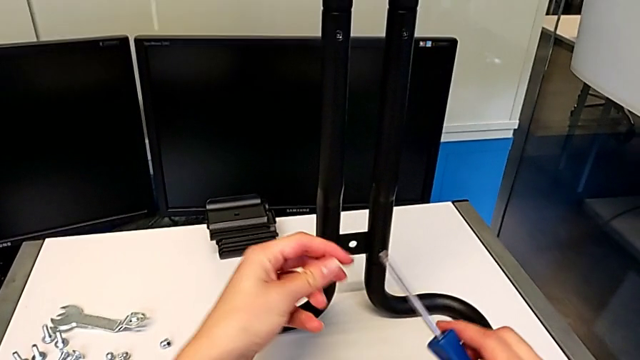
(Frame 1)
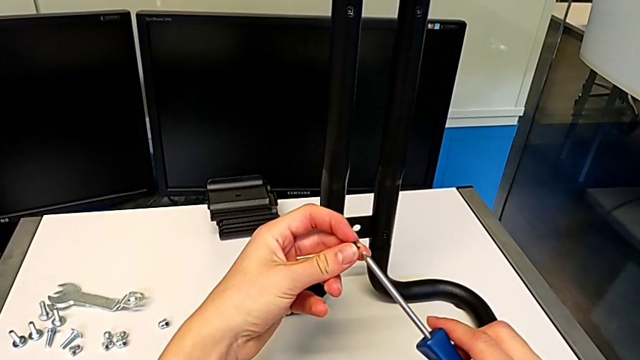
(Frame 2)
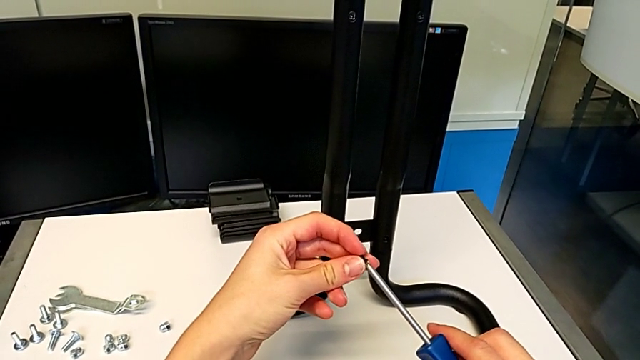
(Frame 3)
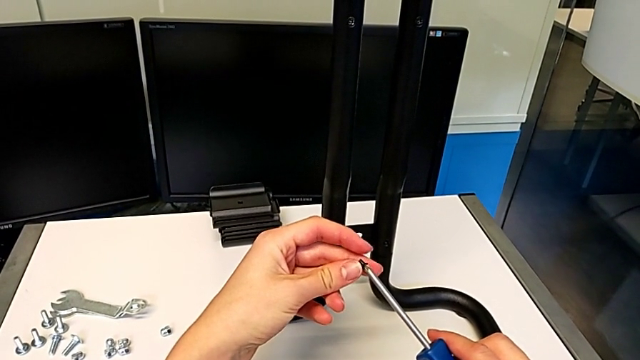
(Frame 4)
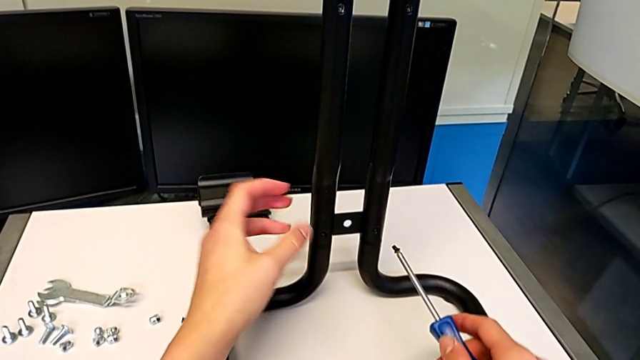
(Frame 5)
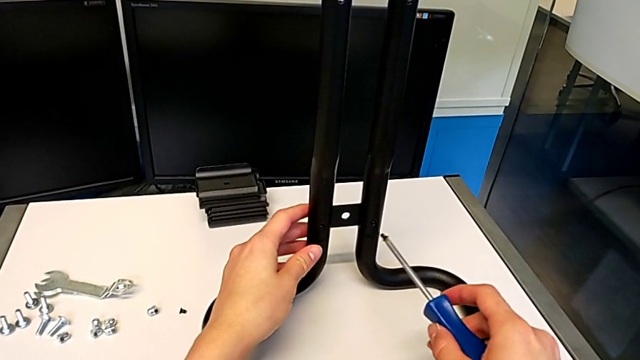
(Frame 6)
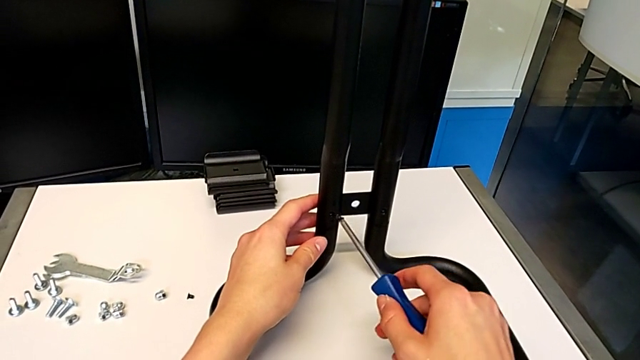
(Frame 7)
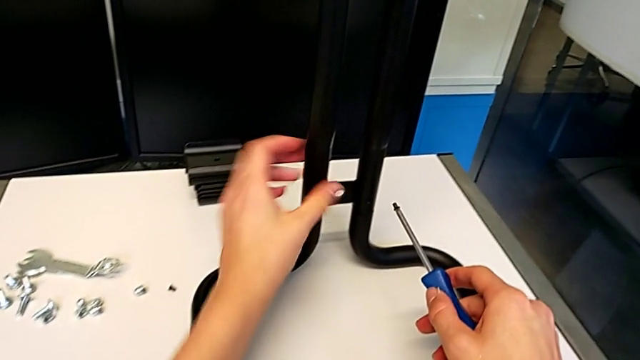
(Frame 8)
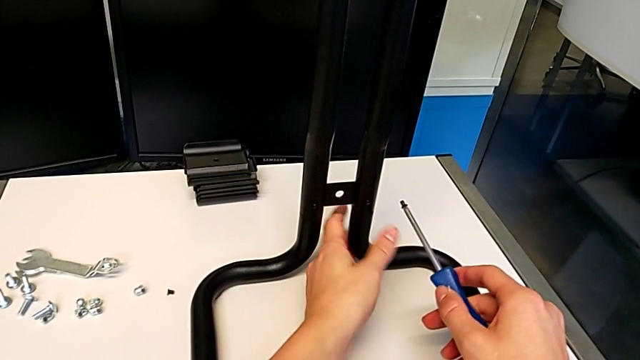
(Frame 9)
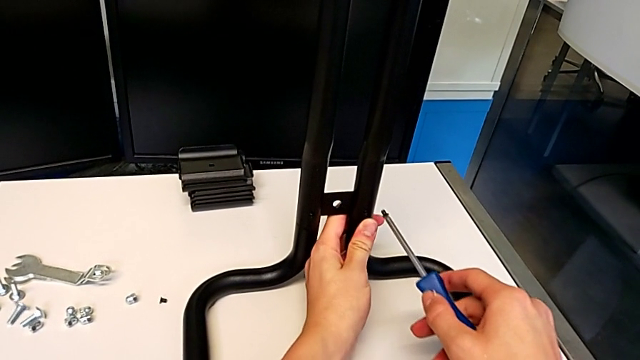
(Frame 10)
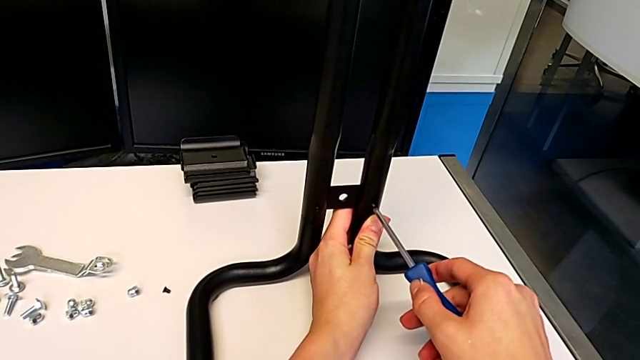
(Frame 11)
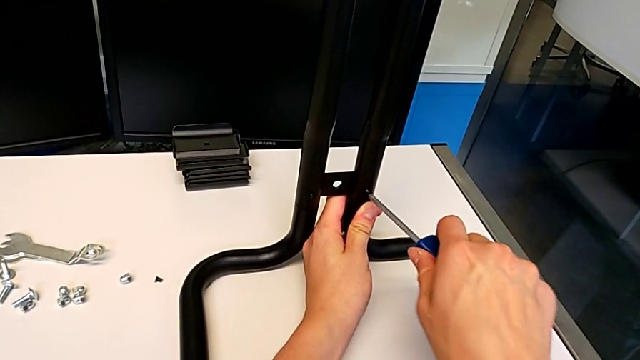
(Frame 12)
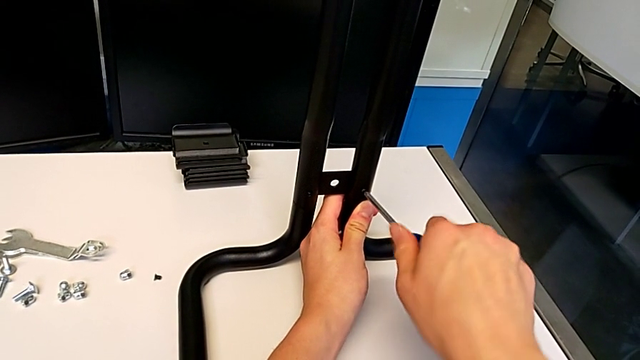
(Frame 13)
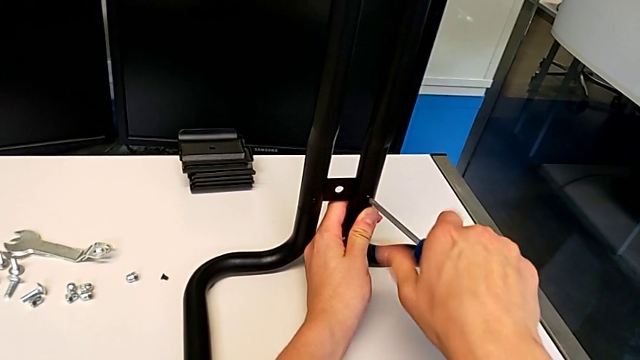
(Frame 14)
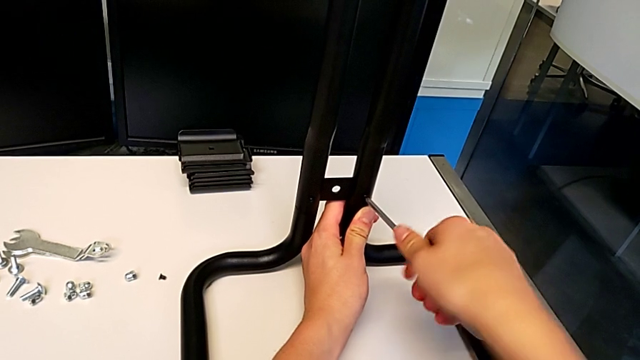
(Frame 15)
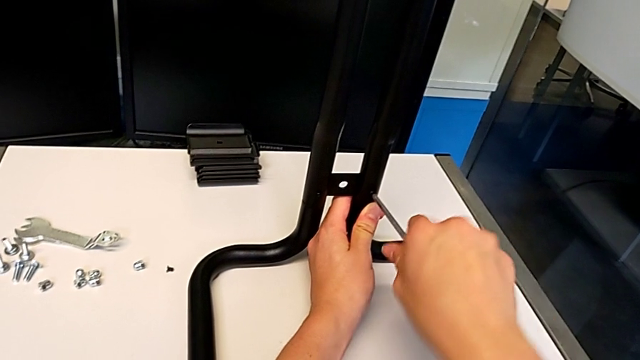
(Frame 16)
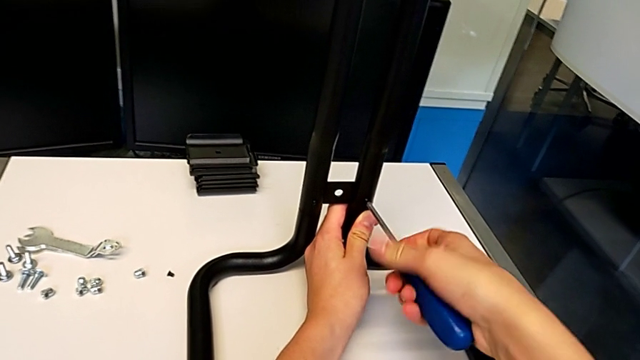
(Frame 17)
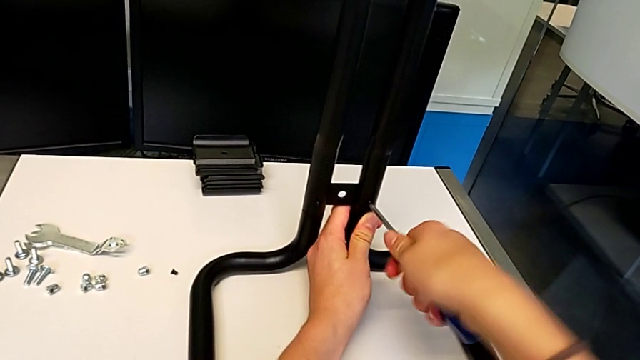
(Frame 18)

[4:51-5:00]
The camera wearer is screwing the second side bars onto the base frames. They align the screw, insert it and begin to screw it.

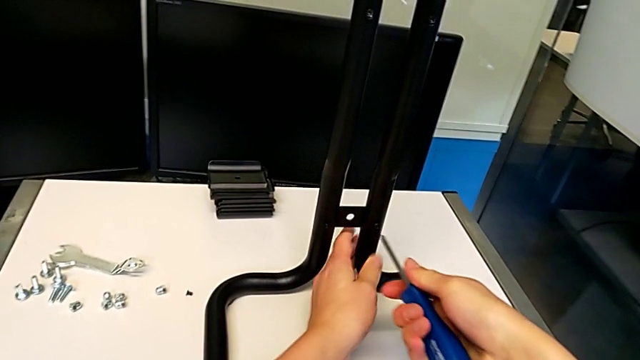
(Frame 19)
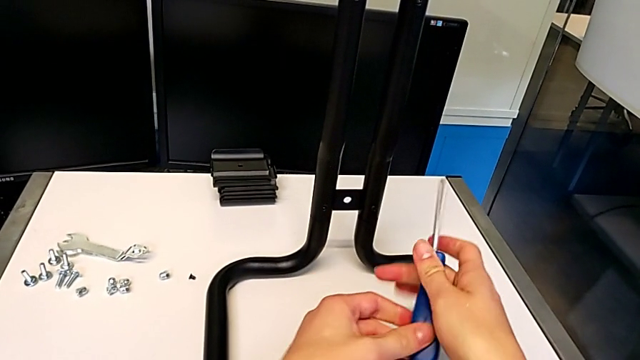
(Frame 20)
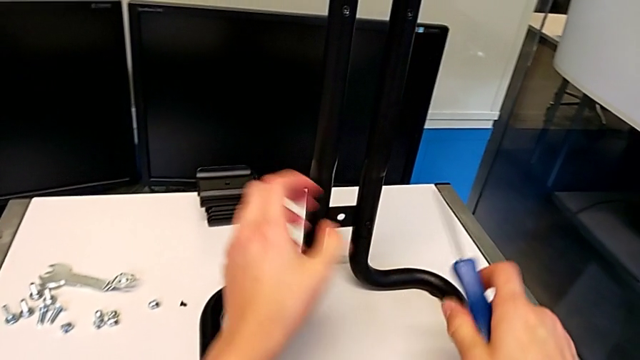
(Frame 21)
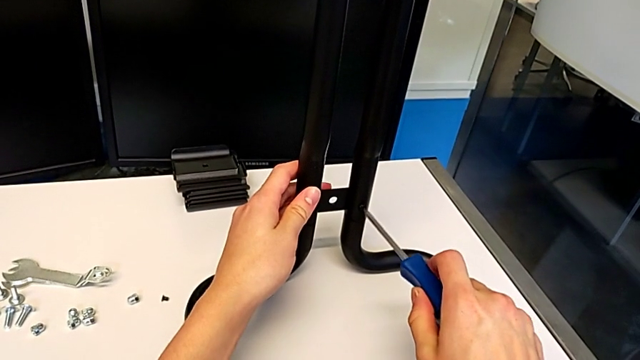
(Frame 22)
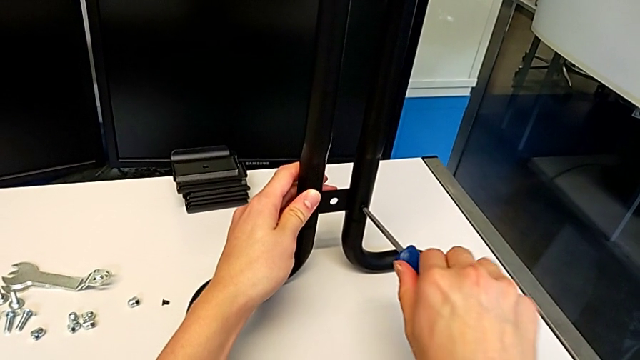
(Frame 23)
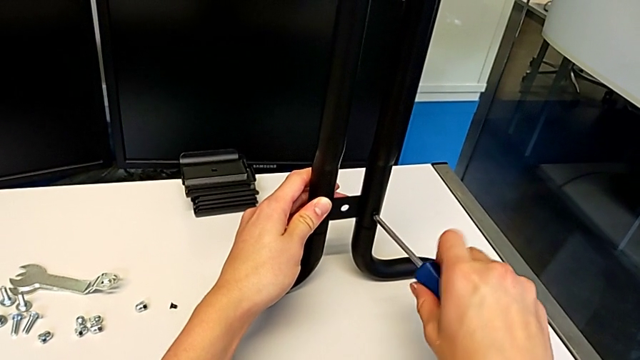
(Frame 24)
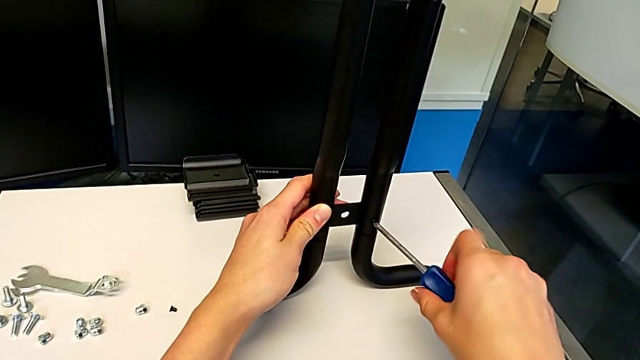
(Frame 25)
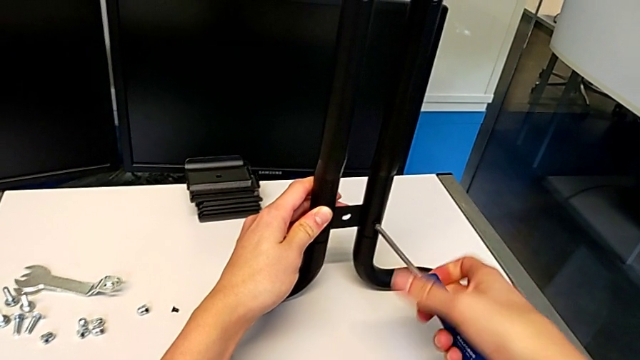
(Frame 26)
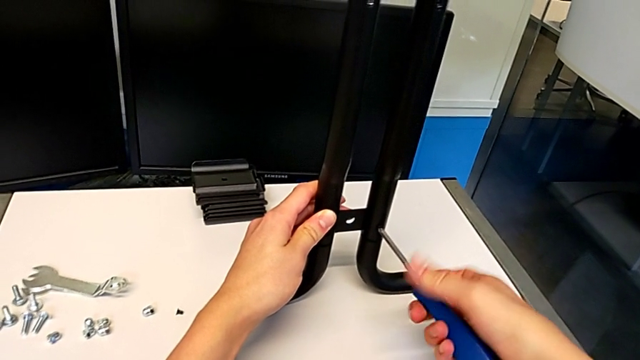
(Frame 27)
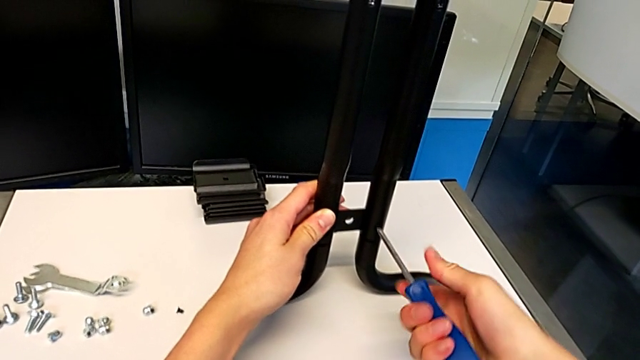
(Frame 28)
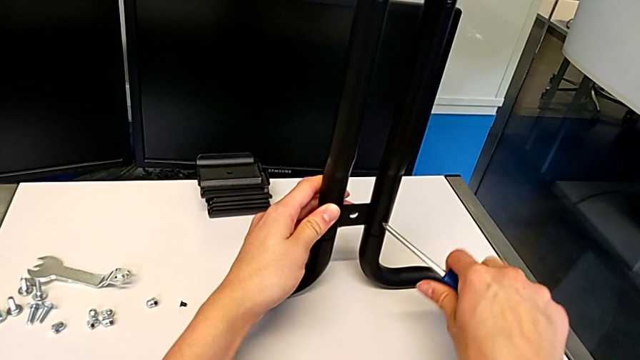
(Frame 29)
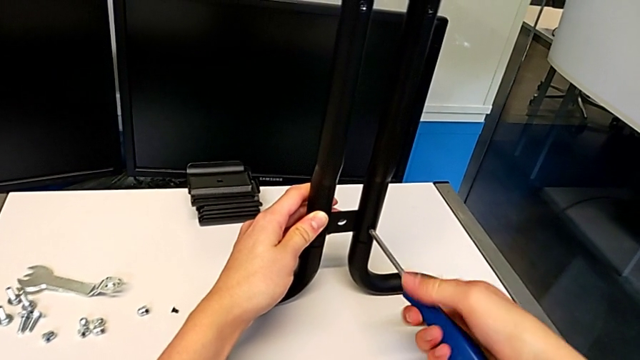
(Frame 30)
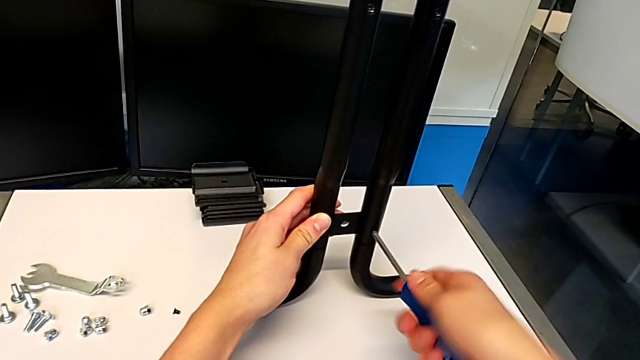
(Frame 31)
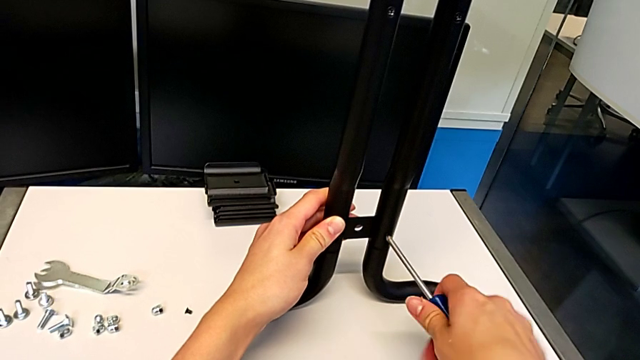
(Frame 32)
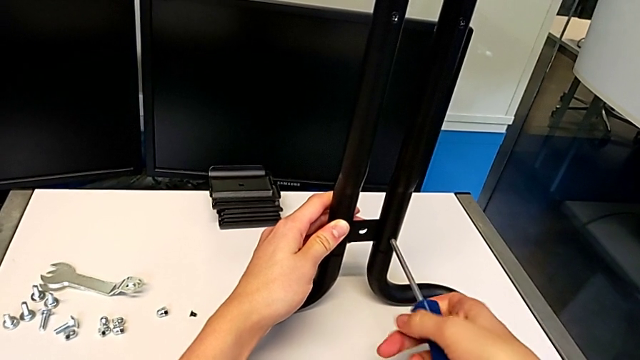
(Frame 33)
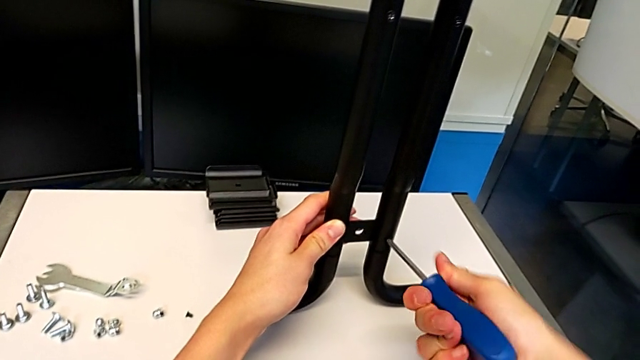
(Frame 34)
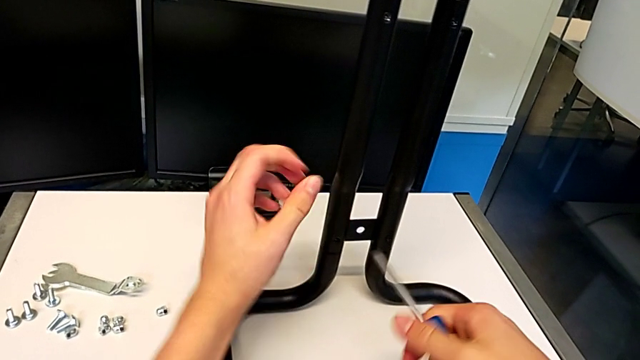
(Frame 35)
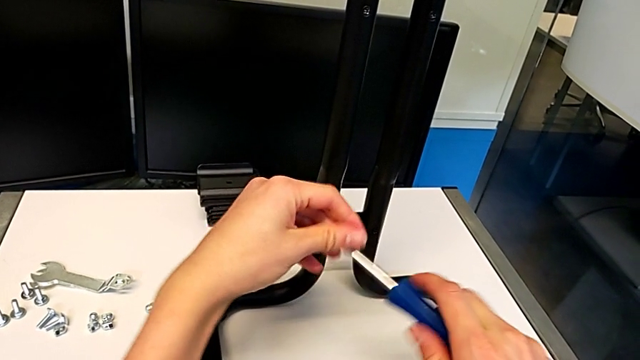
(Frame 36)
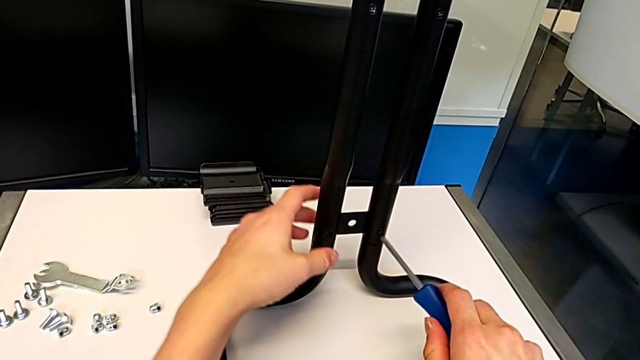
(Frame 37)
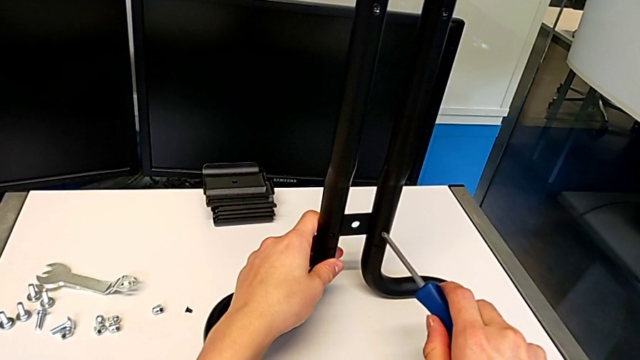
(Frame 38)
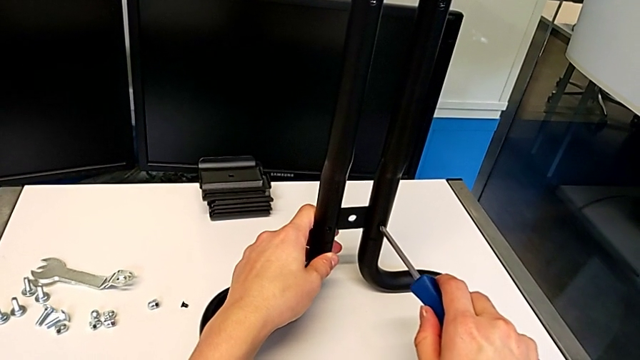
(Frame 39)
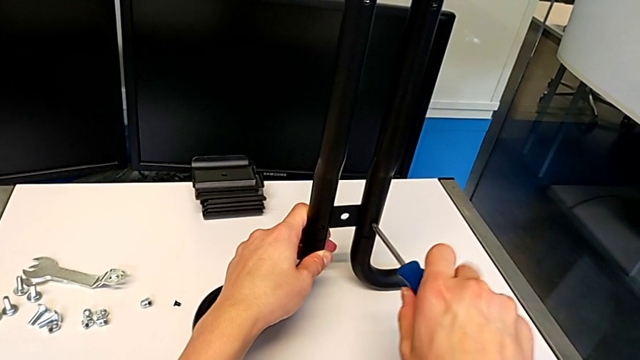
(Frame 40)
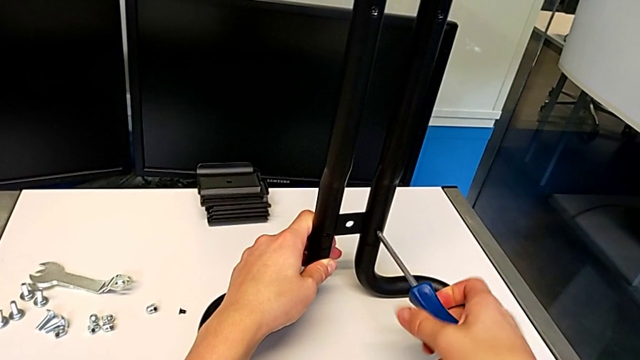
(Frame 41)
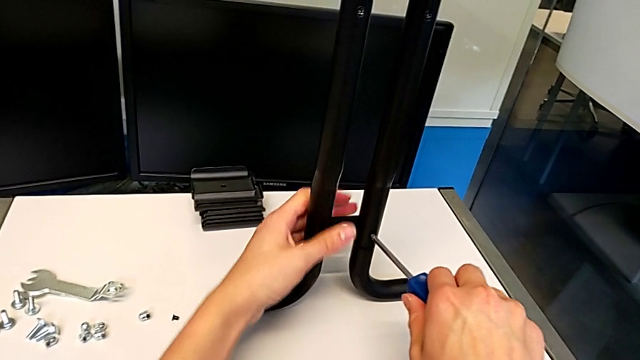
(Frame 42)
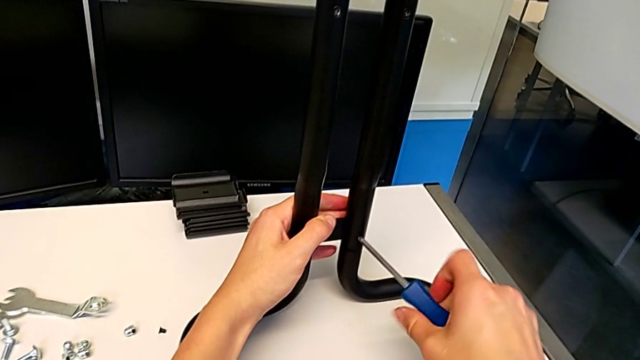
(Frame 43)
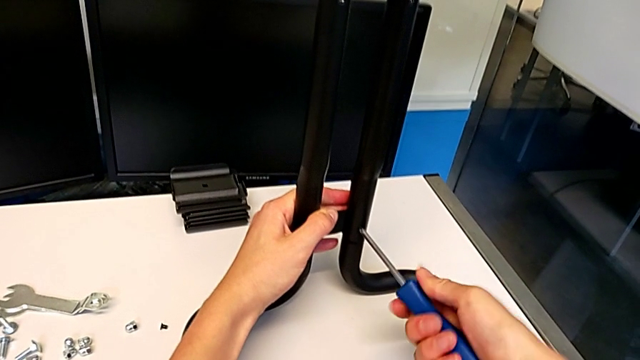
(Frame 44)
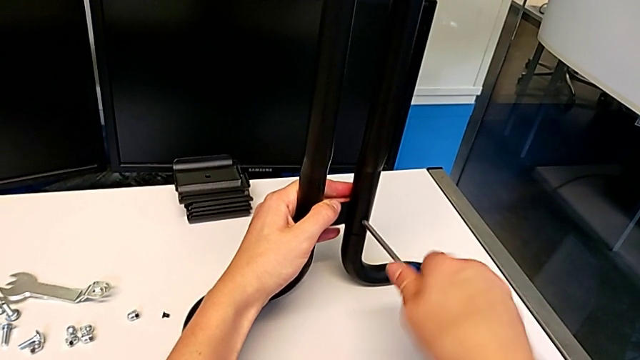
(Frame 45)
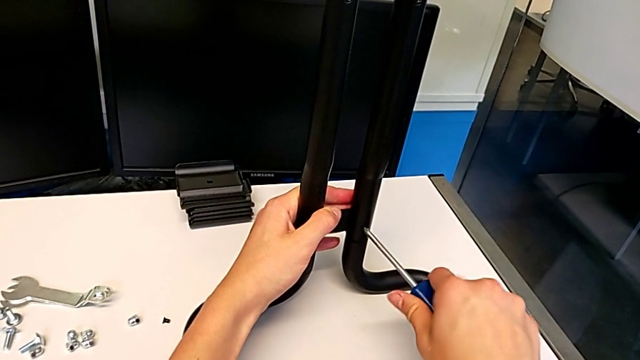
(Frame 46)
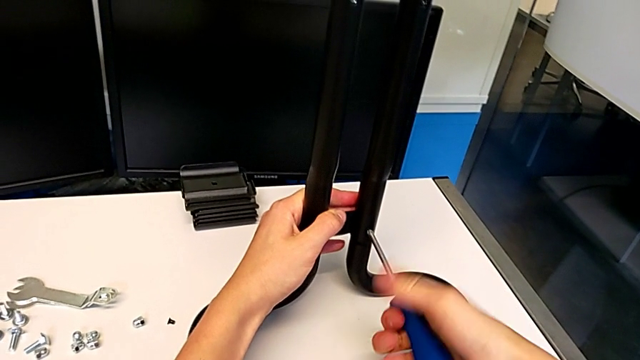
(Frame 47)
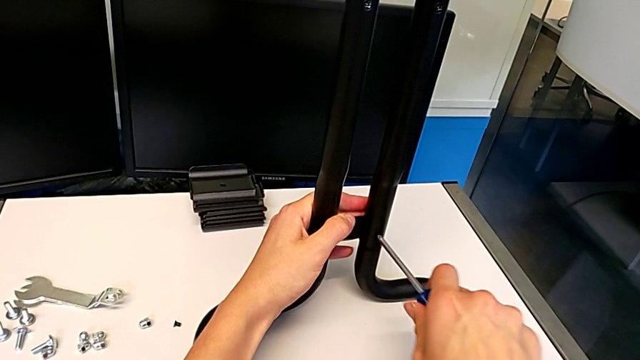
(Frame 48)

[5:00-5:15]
The camera wearer is screwing the second side bars onto the base frames. They keep screwing the screw.
